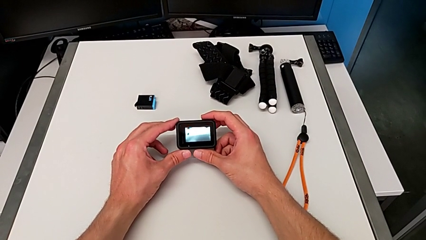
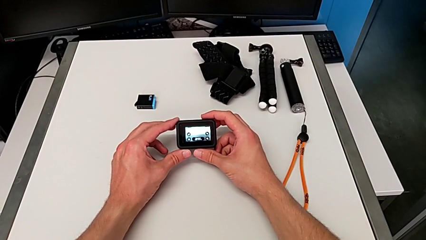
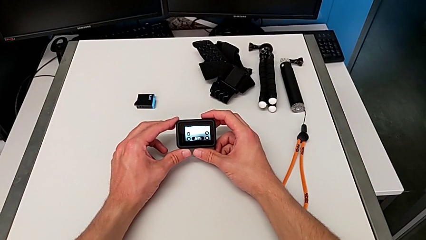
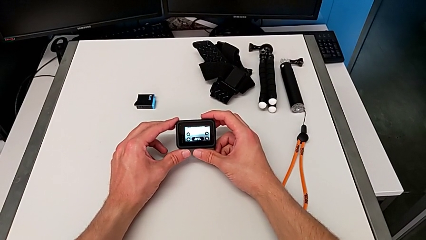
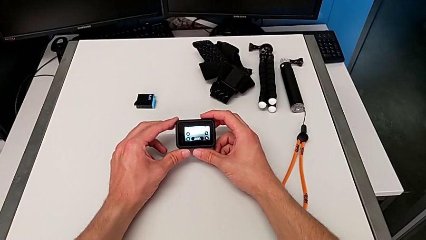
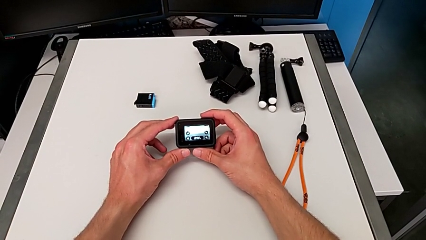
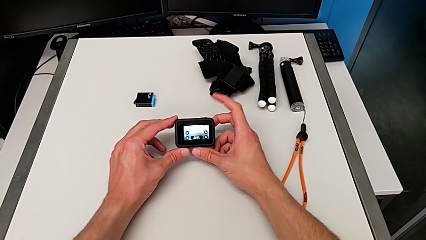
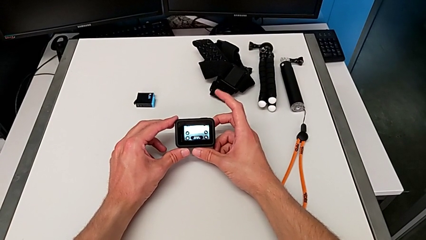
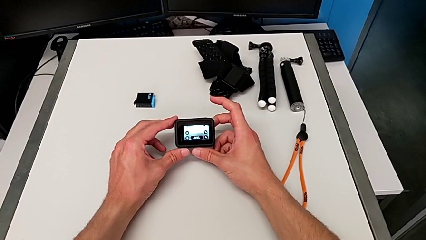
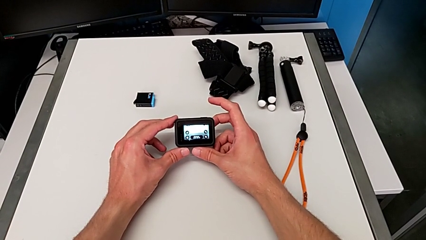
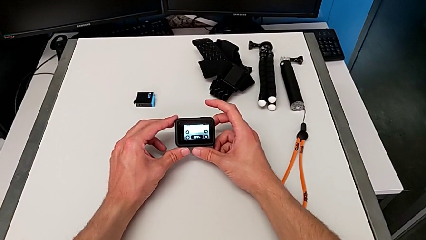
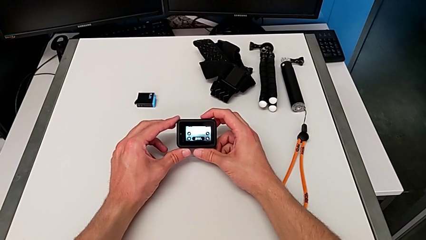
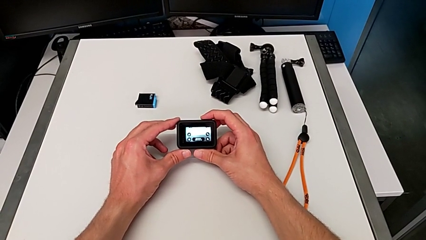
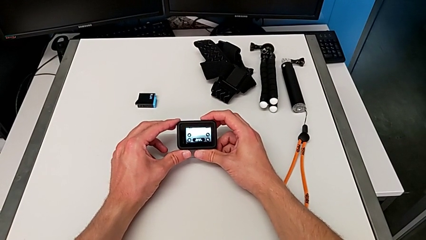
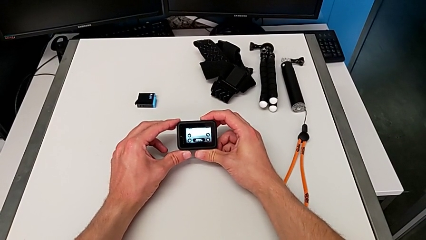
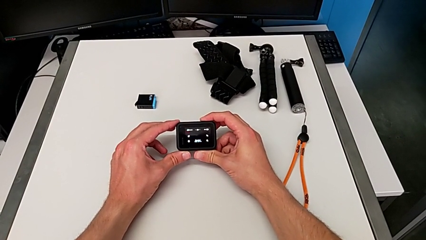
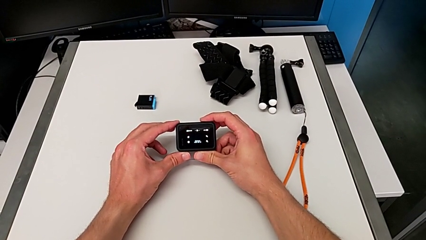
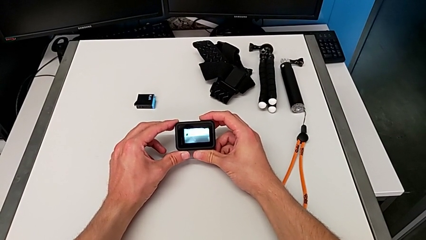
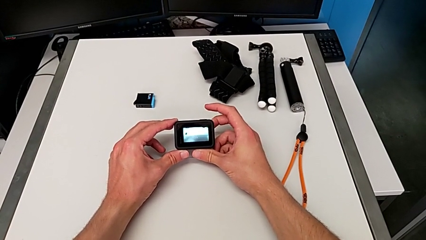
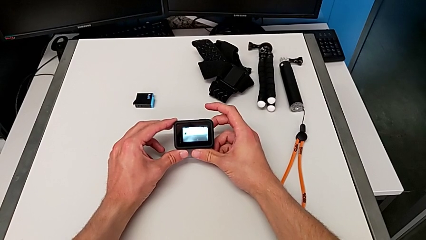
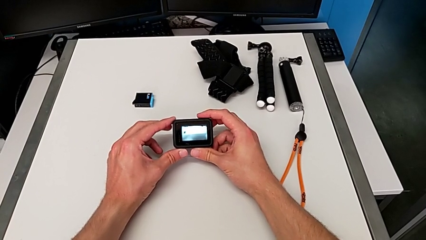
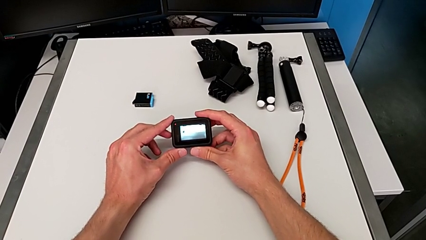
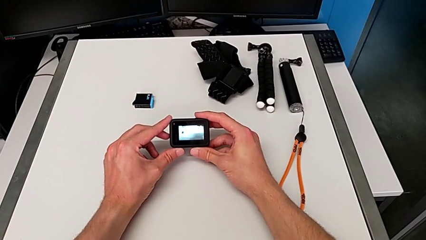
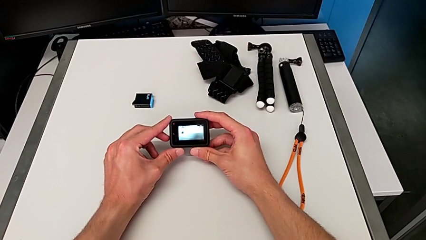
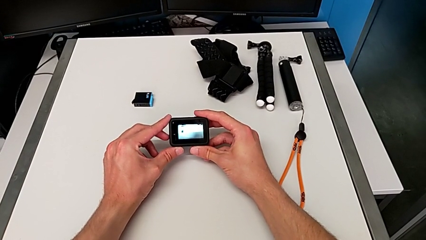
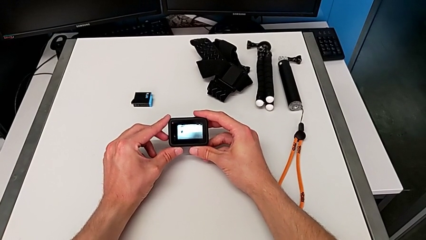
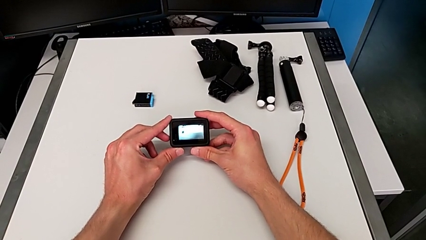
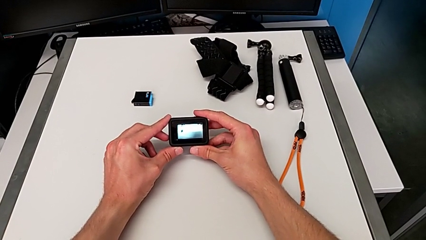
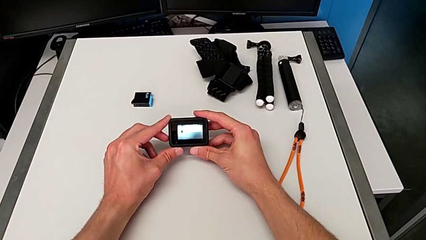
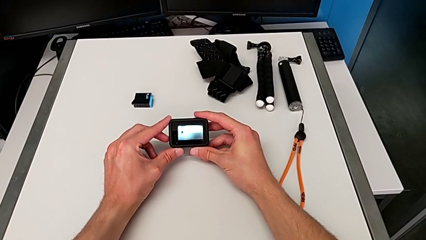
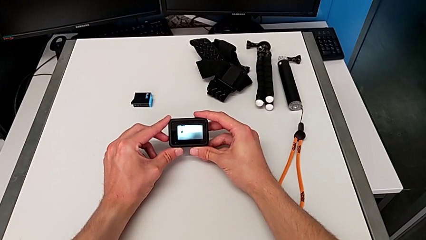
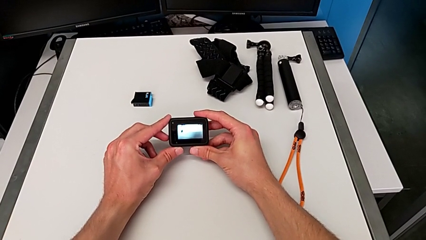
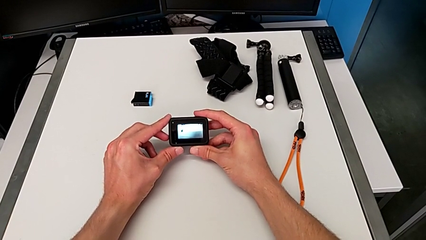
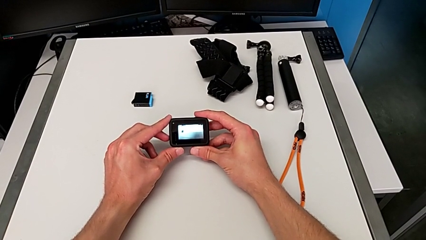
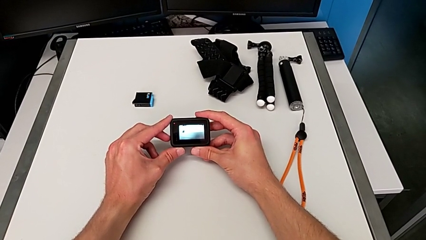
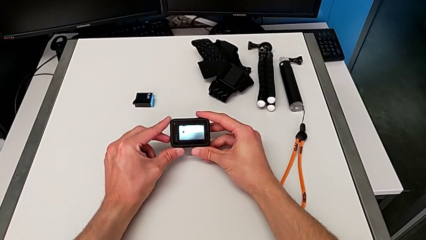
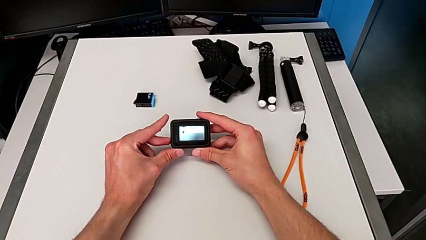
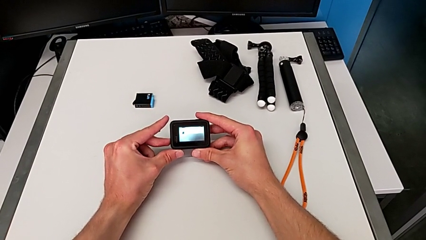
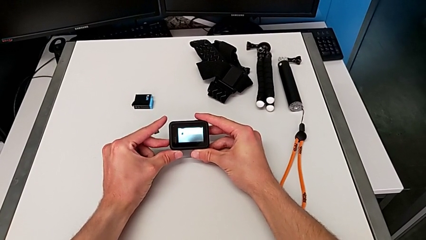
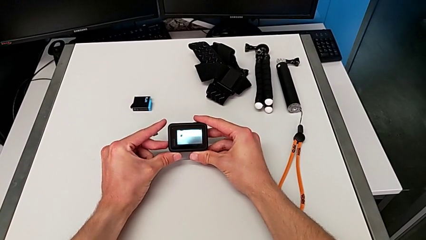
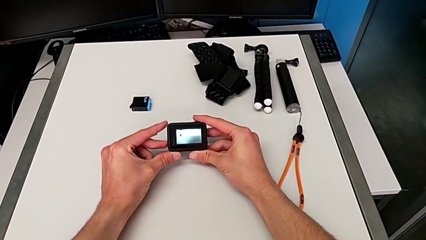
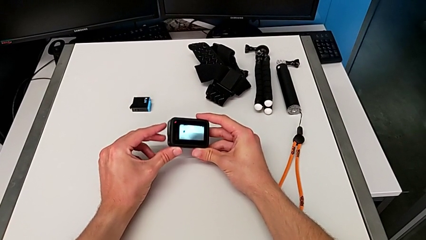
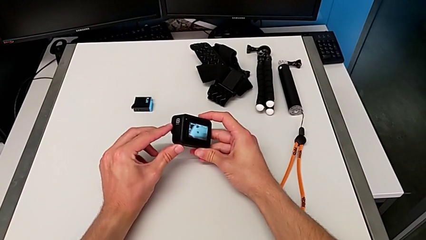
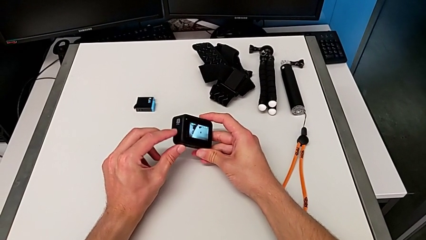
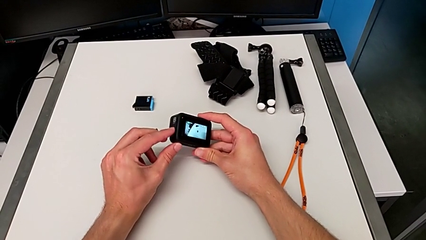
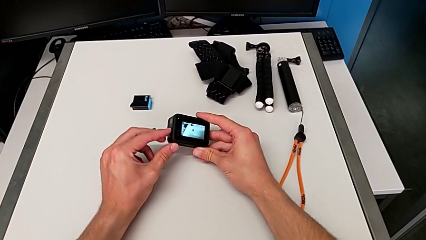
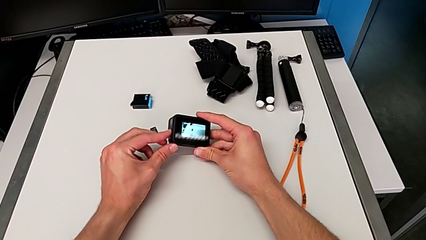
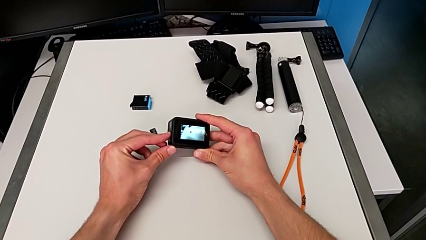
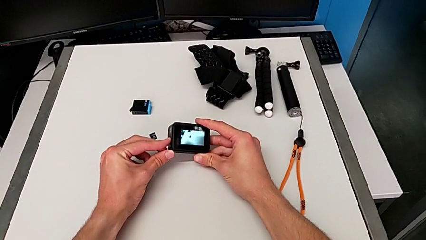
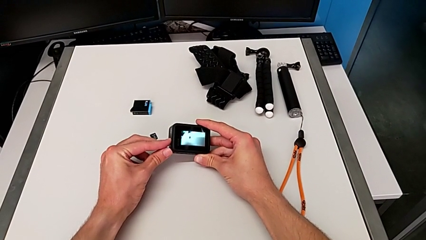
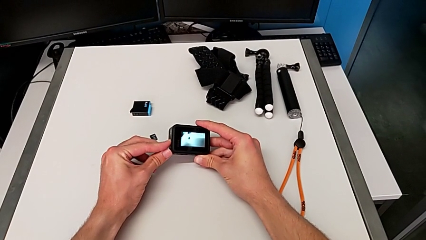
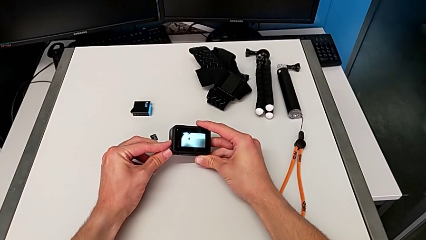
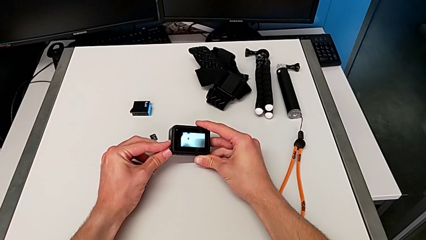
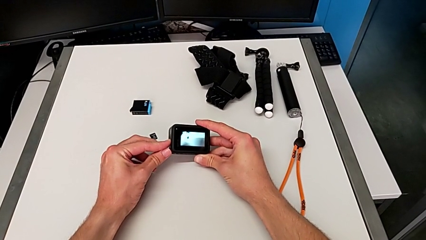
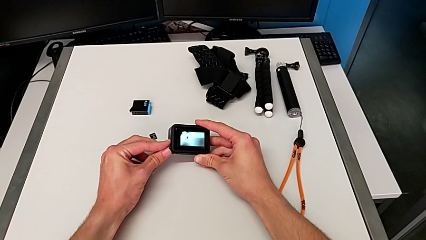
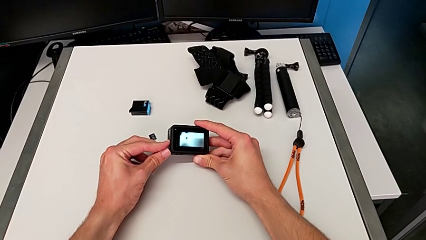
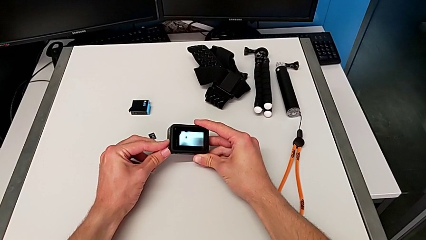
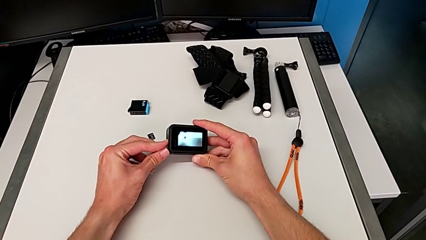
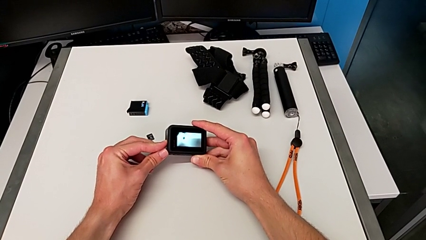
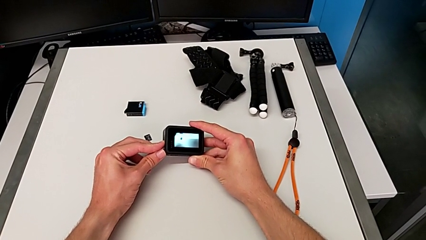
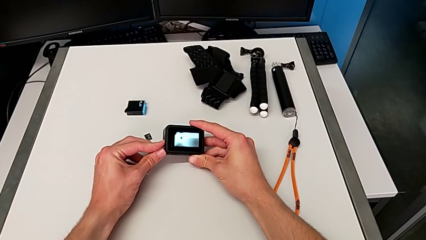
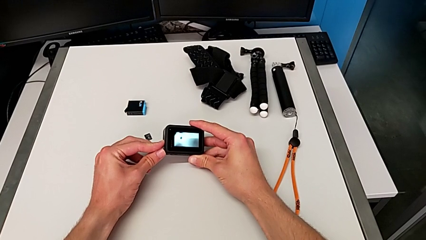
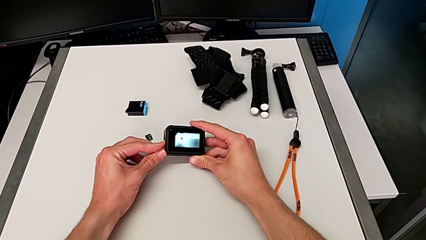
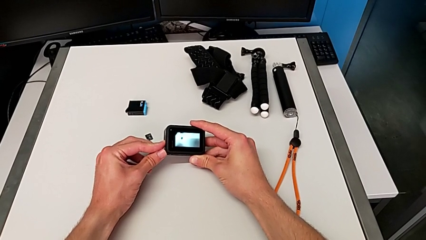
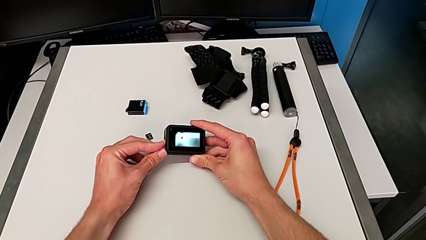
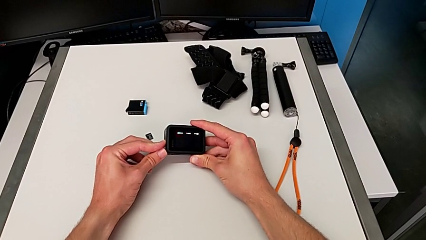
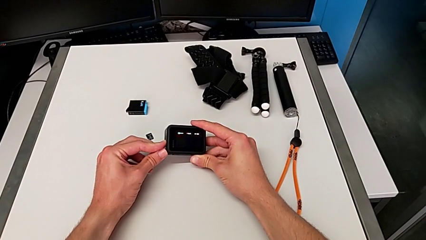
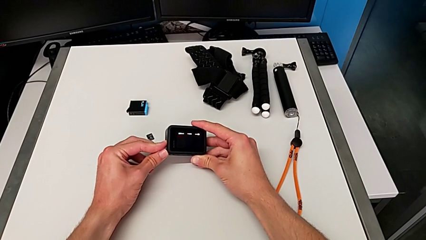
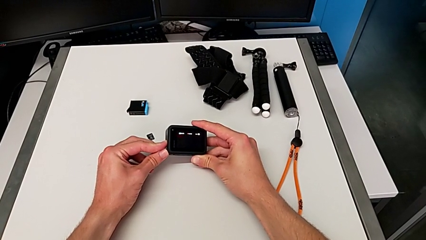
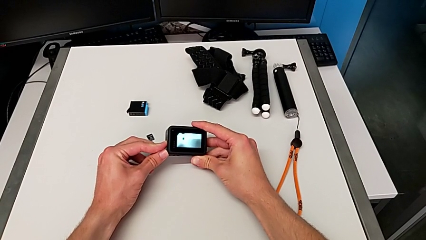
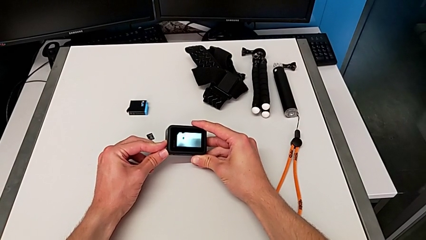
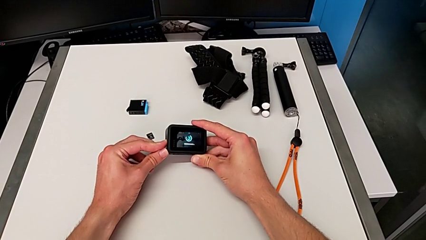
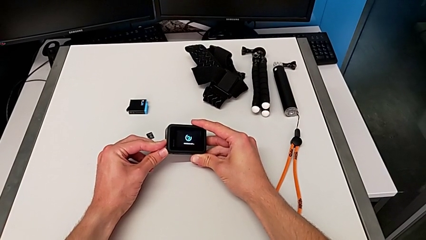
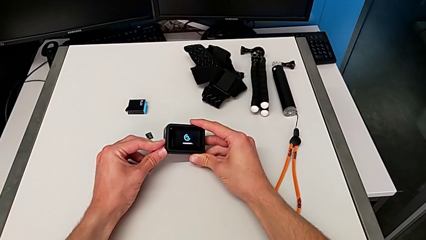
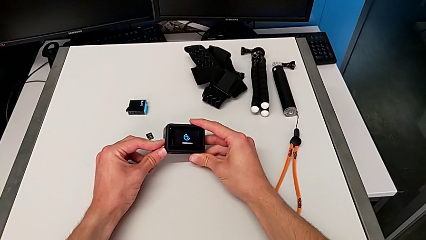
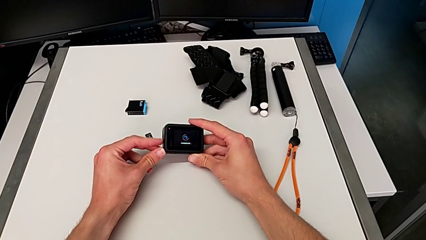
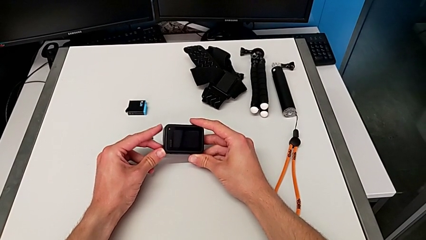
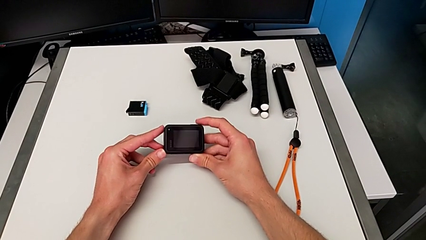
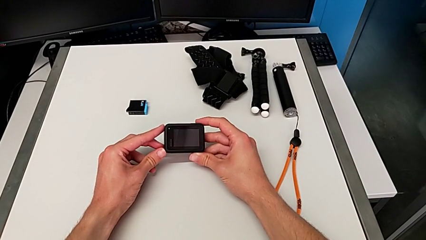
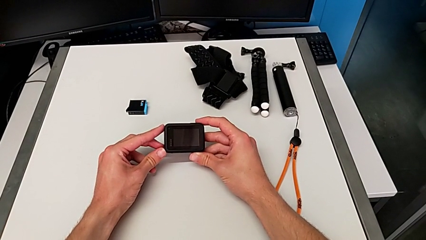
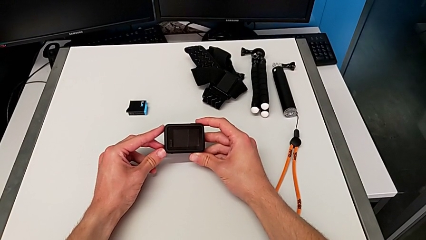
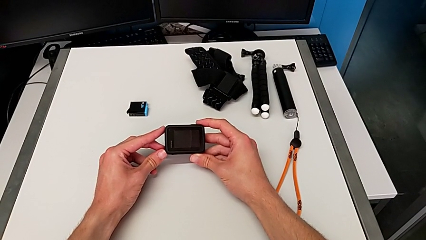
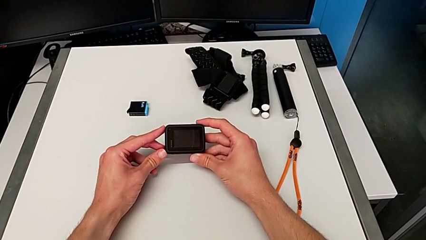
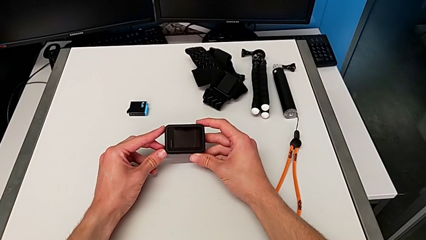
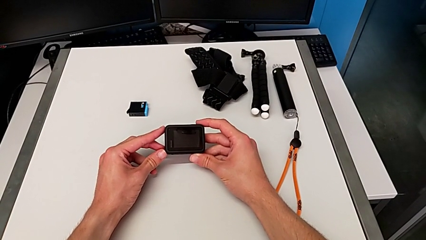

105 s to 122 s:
The camera wearer turns off the GoPro. They turn off the GoPro.
